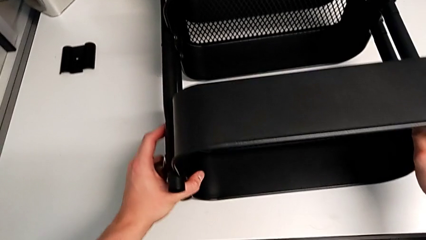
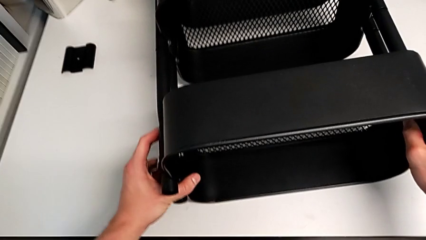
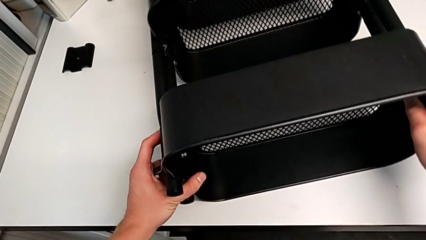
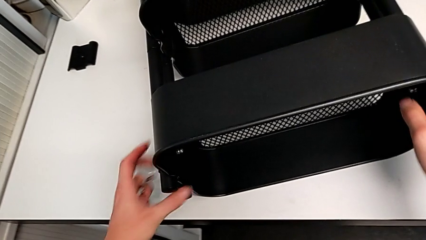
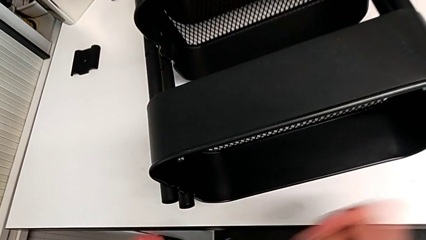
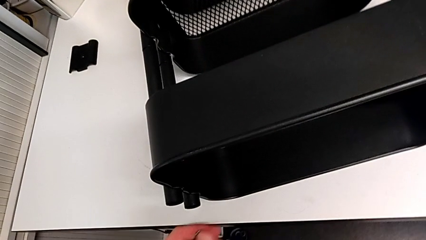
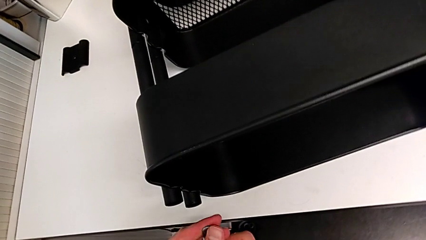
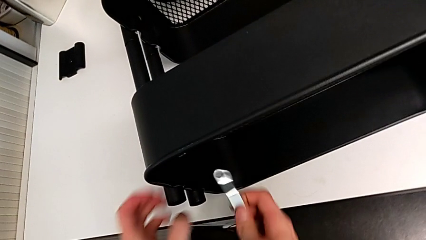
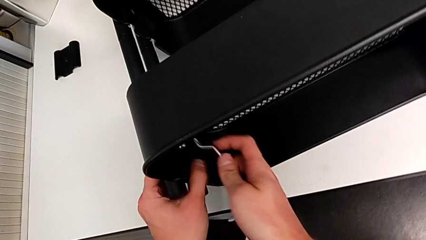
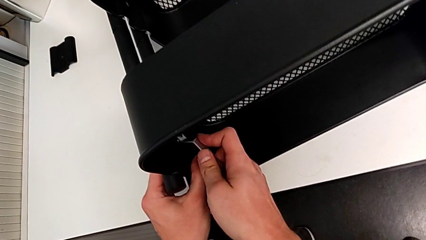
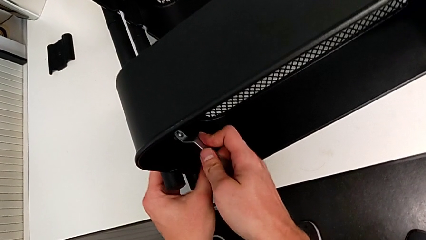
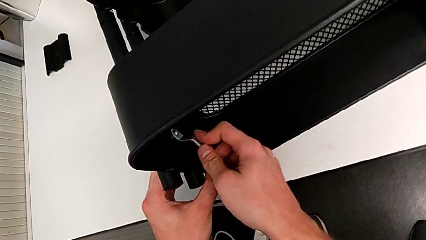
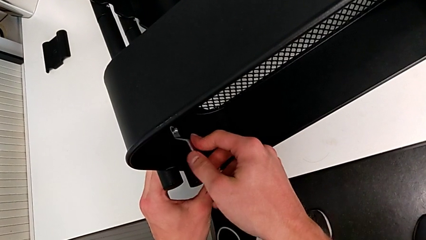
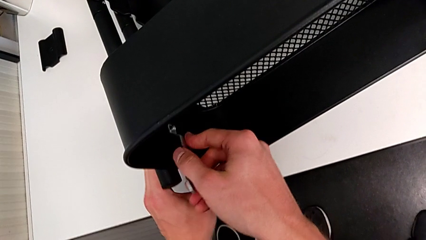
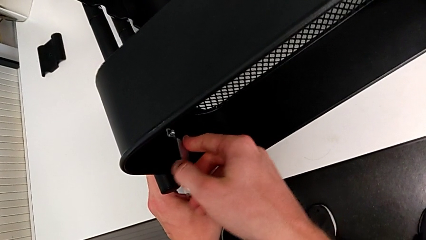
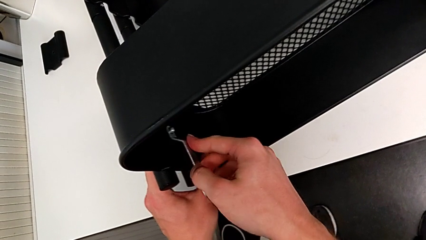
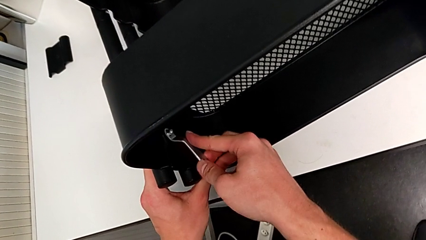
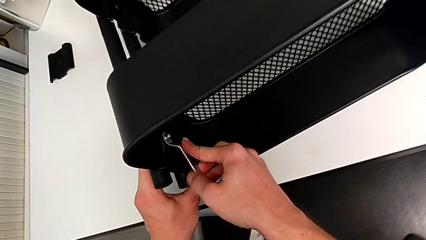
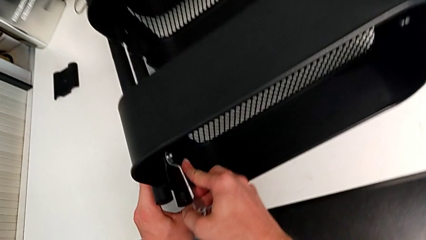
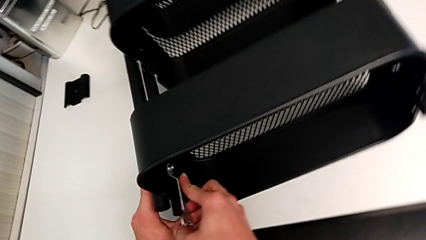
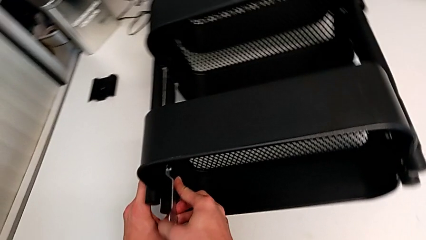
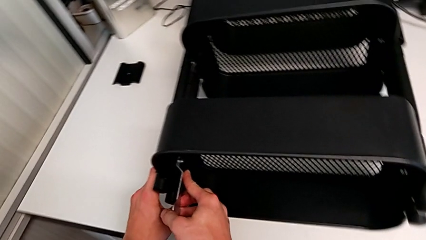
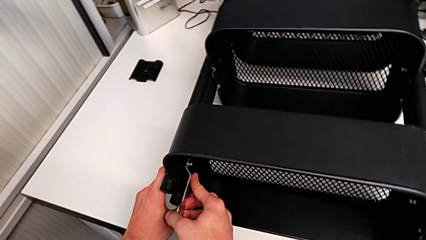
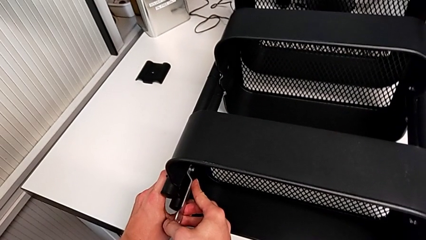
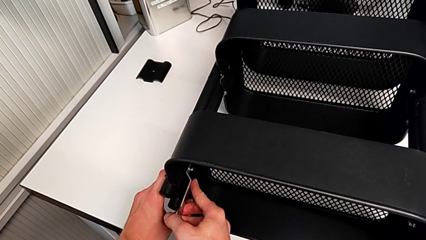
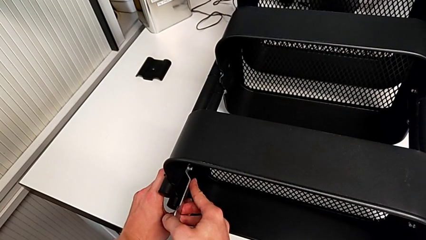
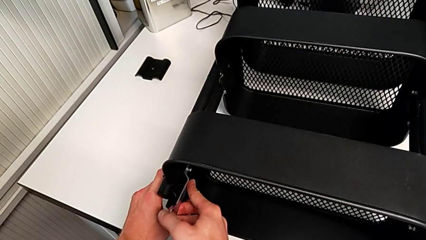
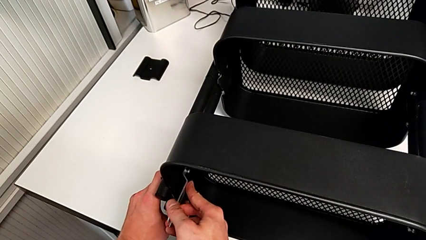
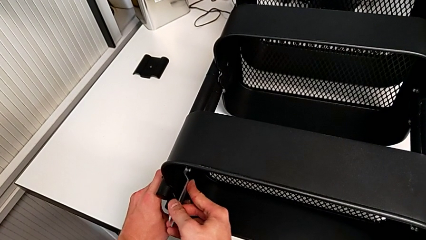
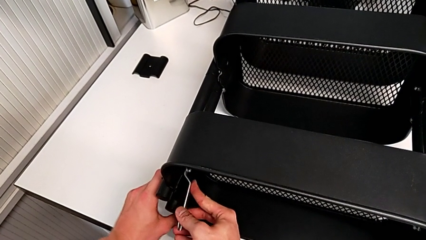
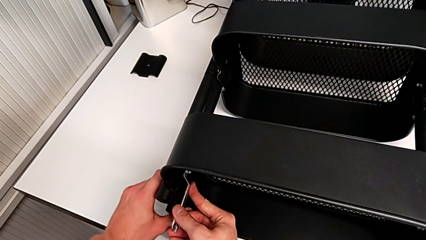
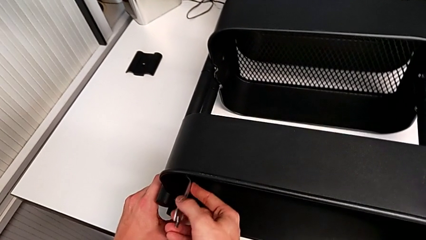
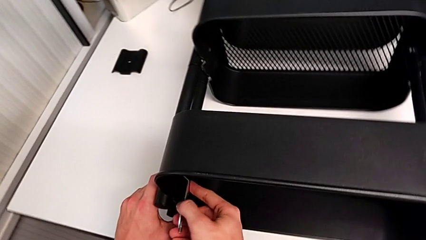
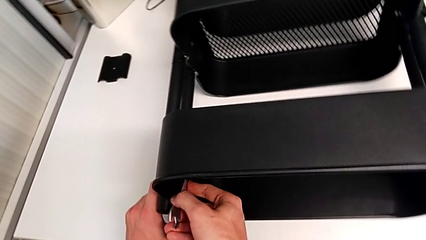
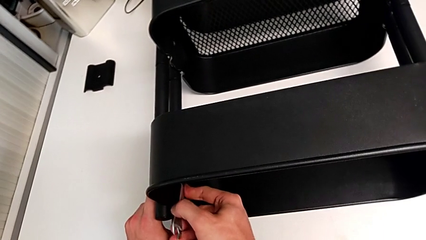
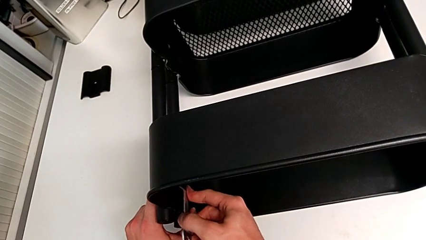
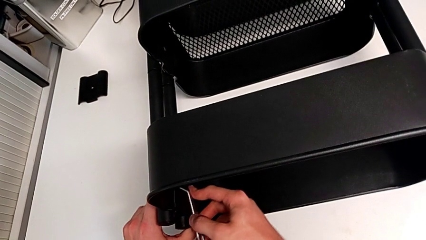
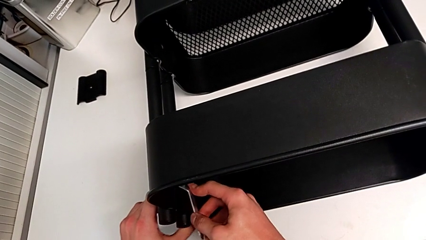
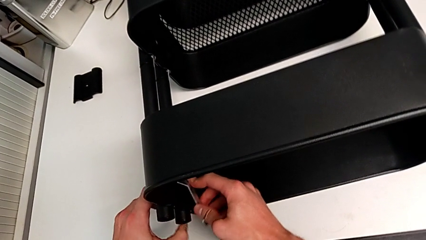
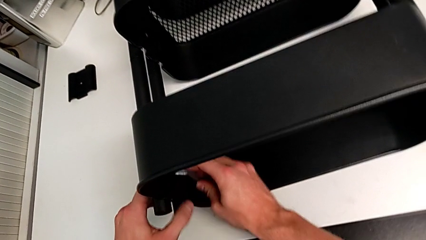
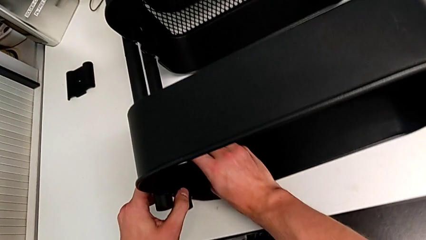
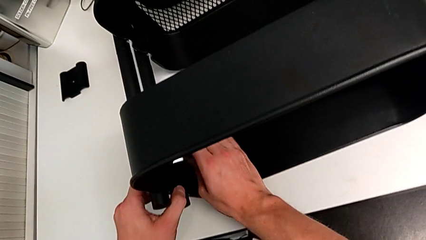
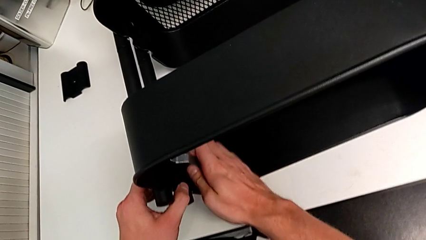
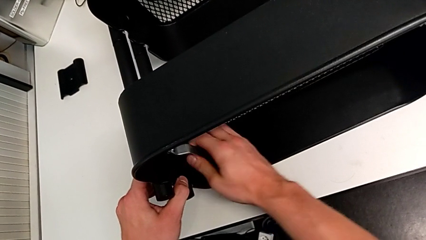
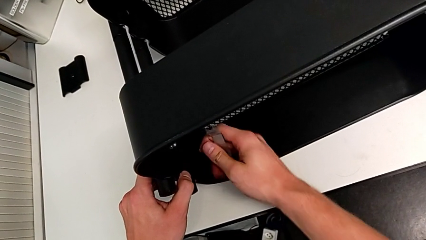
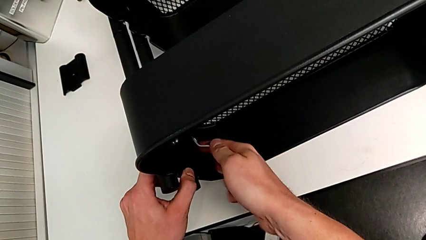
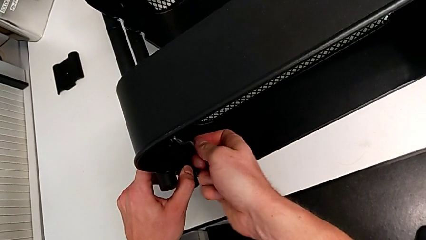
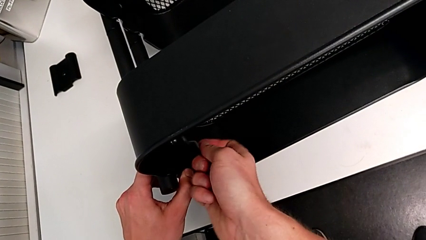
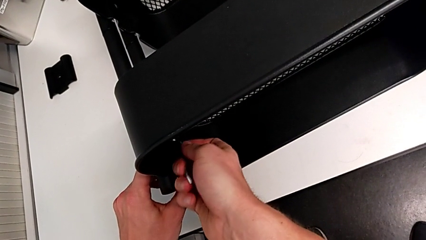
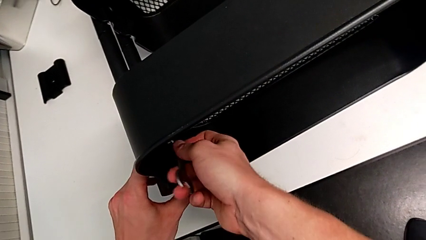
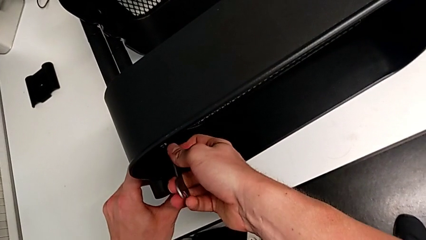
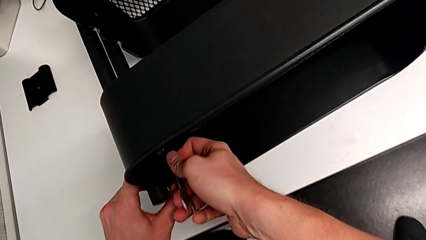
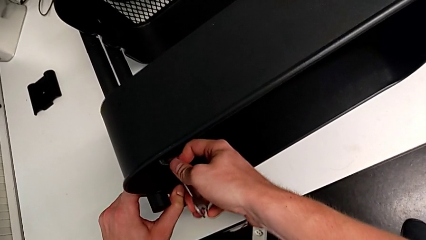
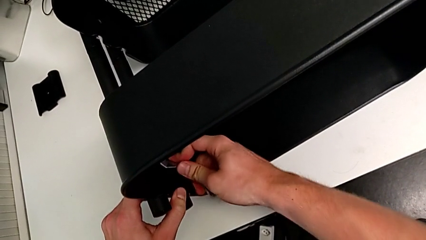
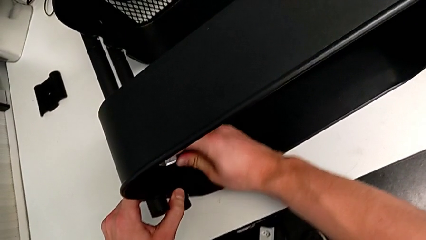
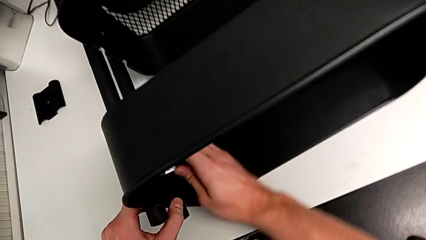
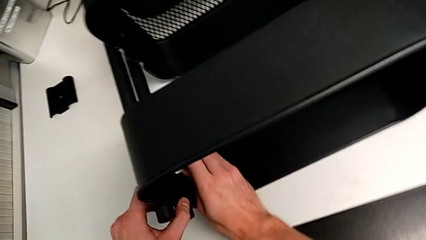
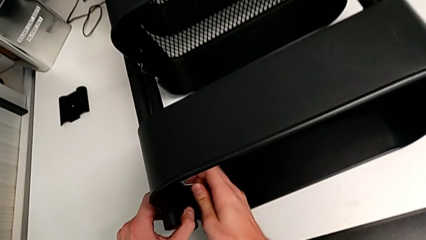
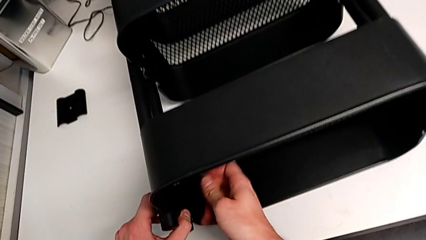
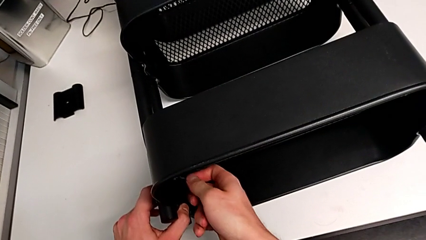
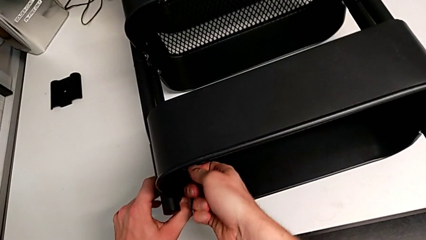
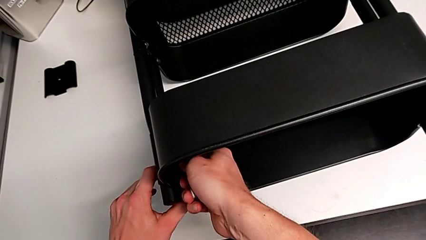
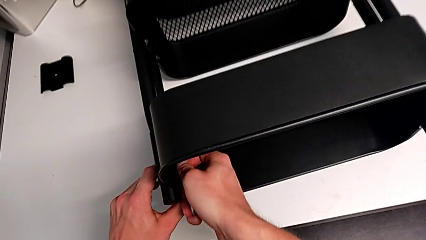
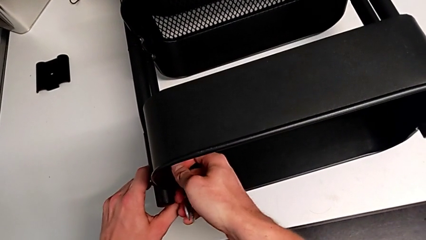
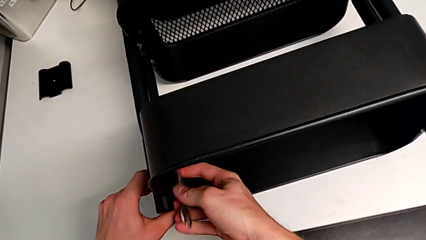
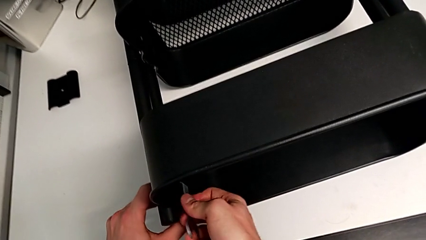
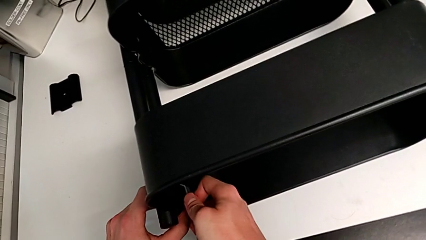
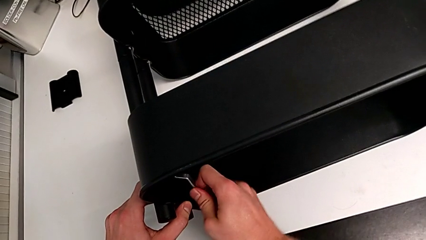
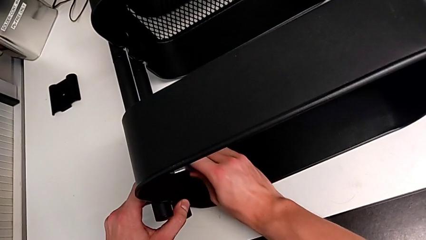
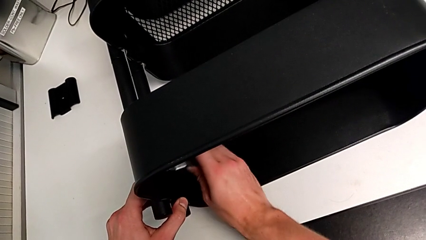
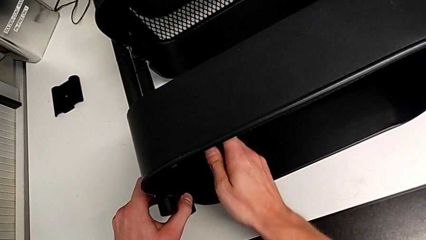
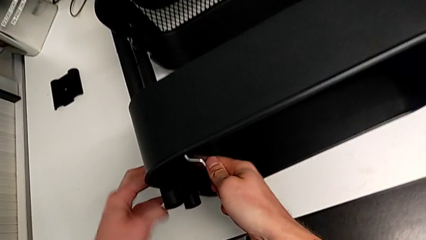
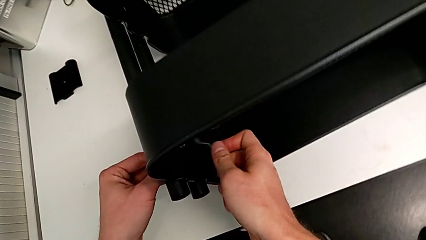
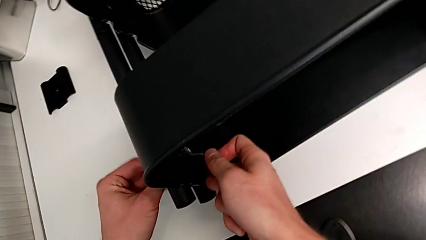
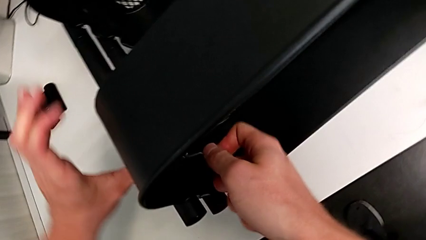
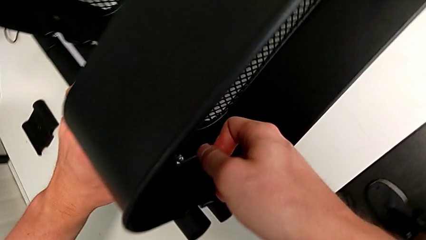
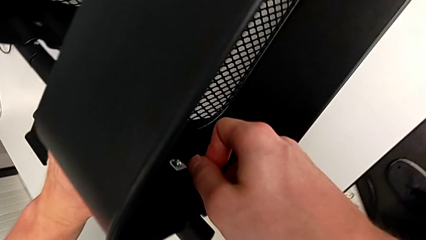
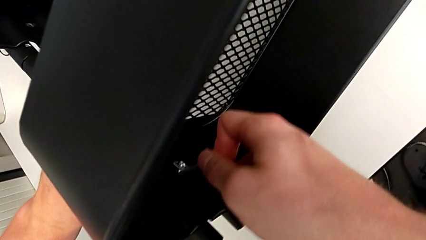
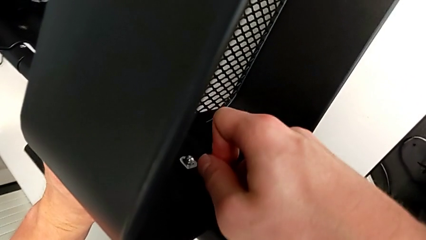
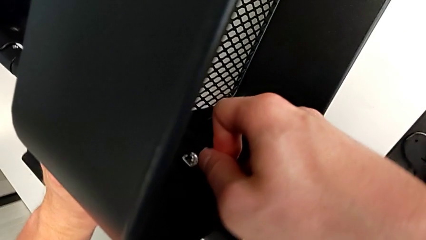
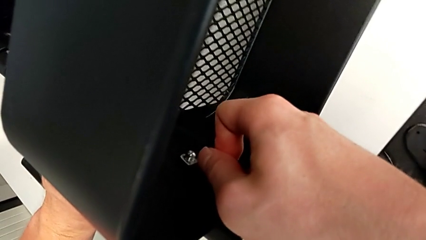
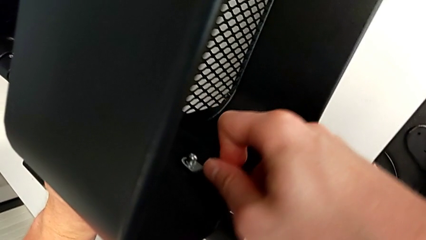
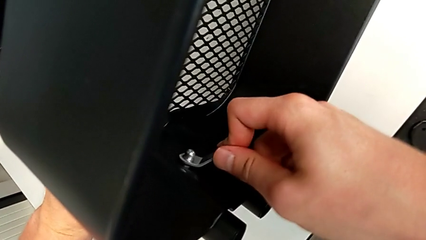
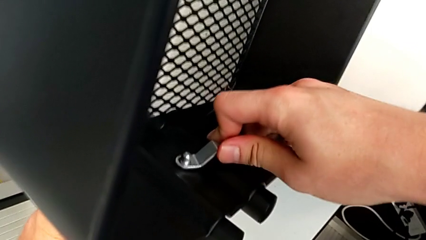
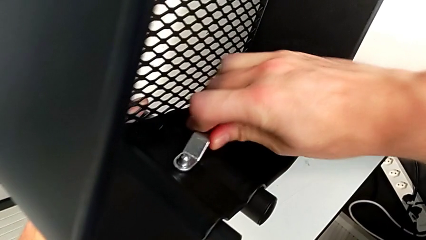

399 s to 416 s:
The camera wearer is unscrewing the first screw from the top tray. They grab the hexagonal wrench and begin to unscrew the hex nut.
